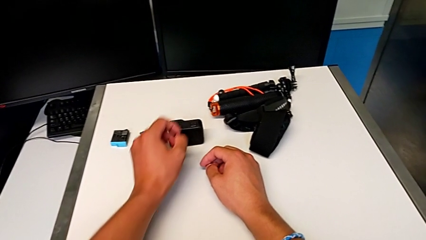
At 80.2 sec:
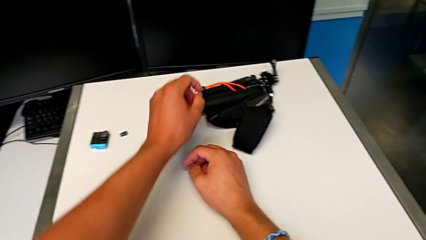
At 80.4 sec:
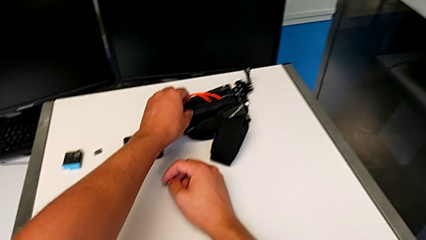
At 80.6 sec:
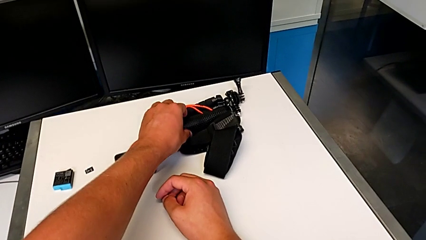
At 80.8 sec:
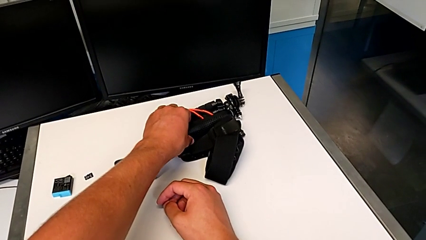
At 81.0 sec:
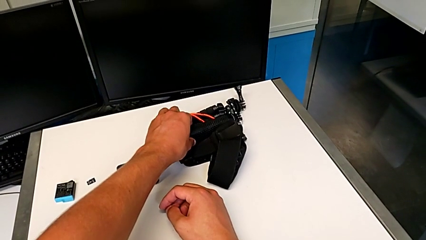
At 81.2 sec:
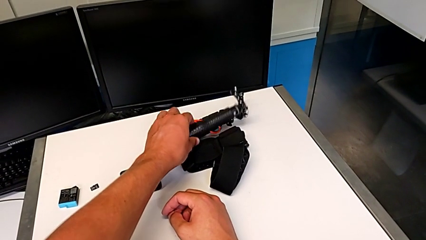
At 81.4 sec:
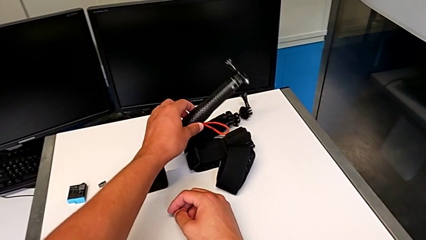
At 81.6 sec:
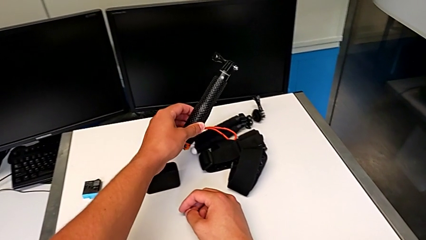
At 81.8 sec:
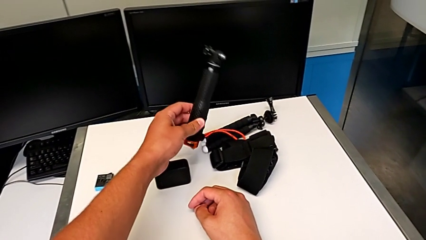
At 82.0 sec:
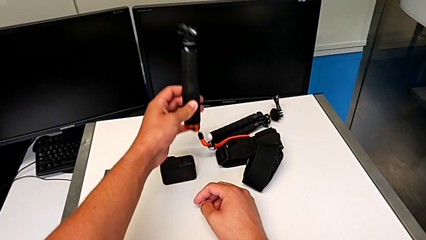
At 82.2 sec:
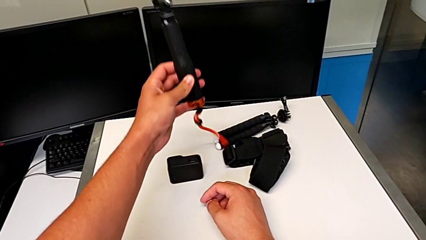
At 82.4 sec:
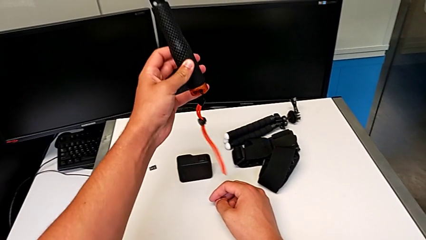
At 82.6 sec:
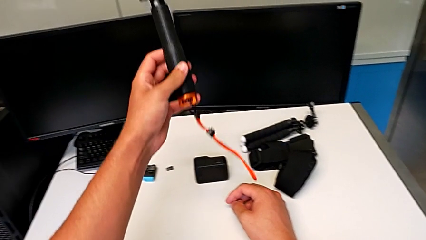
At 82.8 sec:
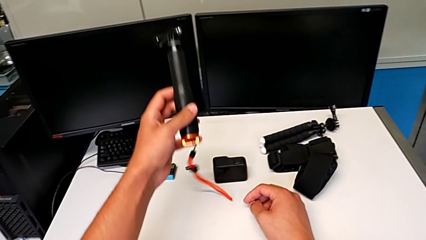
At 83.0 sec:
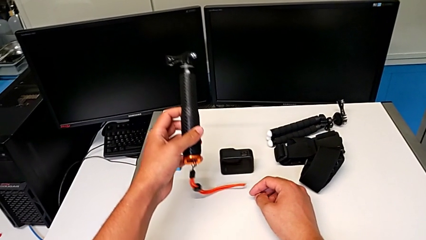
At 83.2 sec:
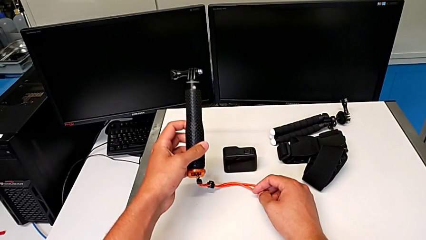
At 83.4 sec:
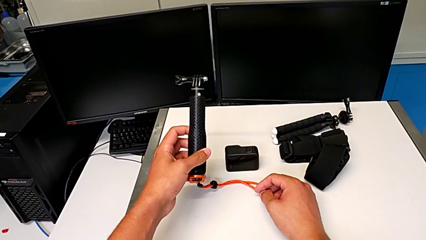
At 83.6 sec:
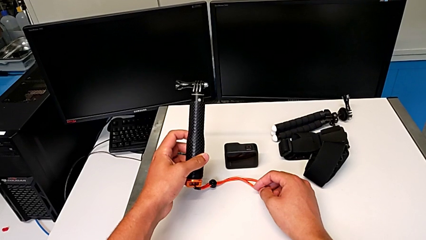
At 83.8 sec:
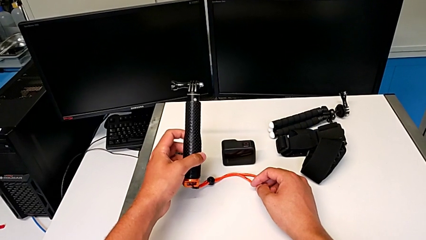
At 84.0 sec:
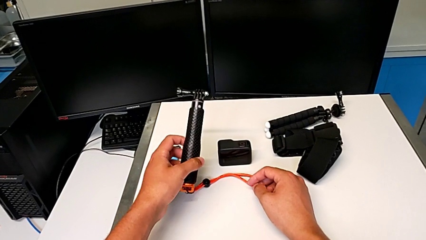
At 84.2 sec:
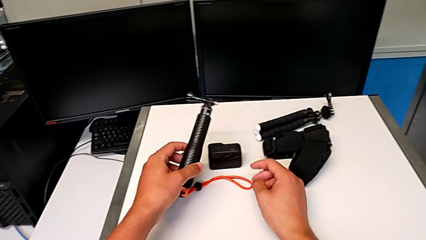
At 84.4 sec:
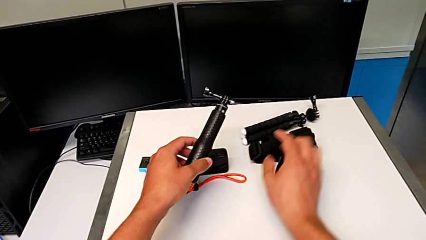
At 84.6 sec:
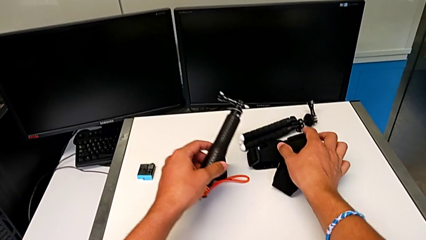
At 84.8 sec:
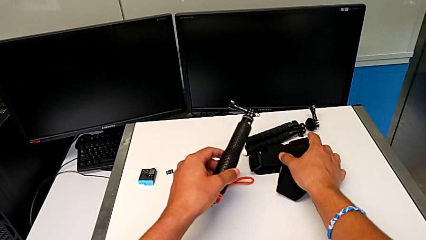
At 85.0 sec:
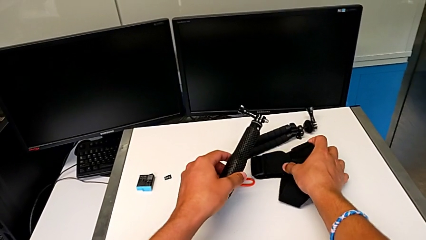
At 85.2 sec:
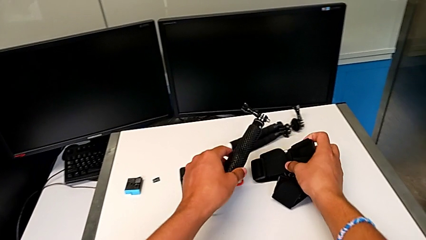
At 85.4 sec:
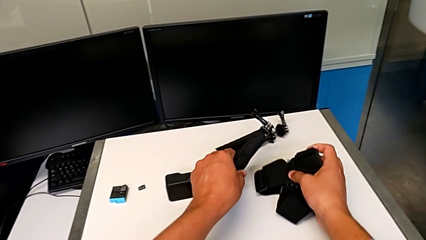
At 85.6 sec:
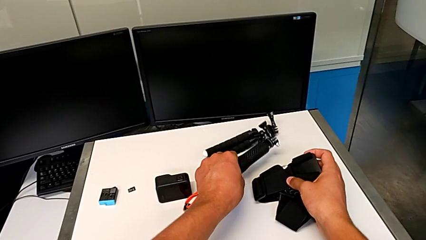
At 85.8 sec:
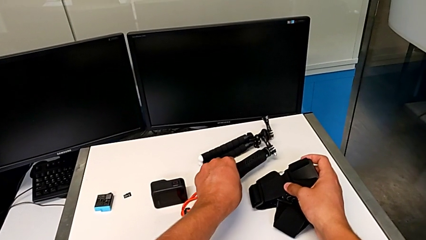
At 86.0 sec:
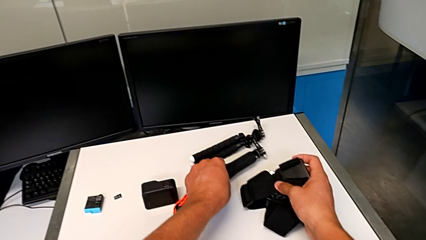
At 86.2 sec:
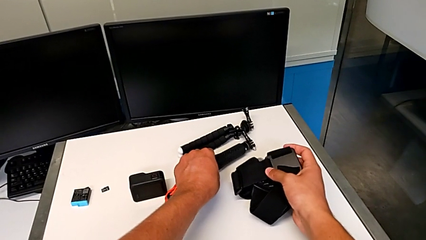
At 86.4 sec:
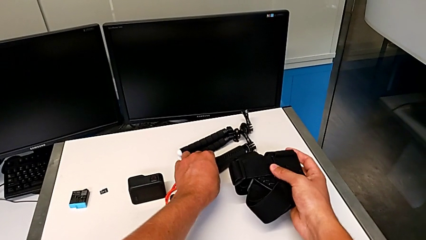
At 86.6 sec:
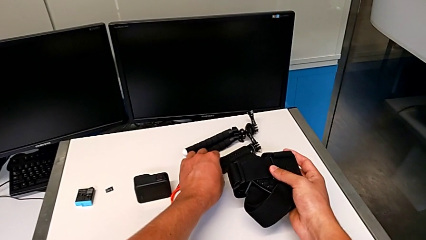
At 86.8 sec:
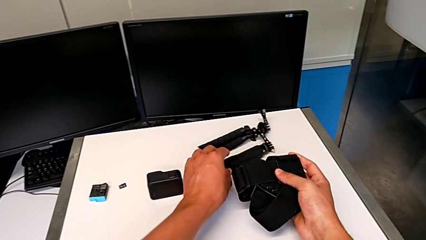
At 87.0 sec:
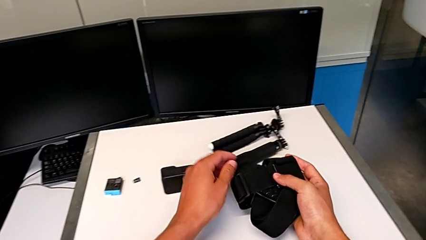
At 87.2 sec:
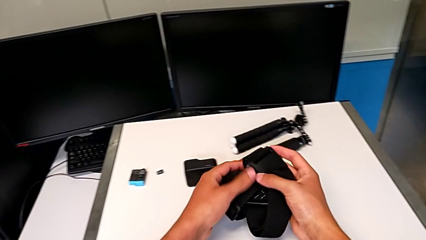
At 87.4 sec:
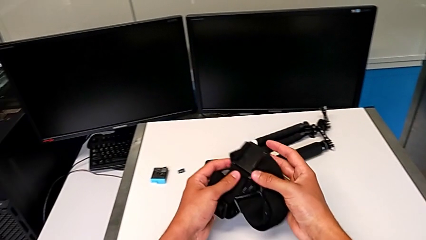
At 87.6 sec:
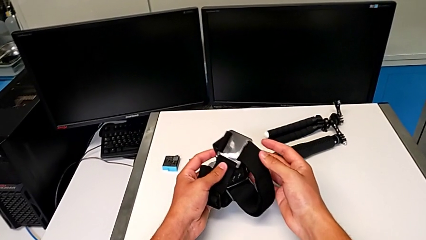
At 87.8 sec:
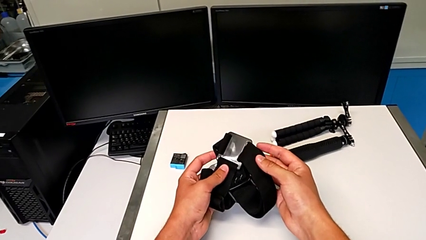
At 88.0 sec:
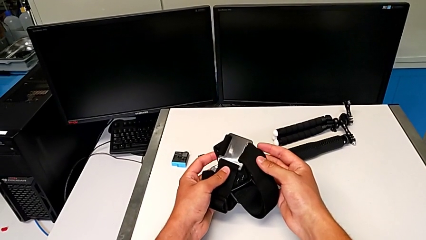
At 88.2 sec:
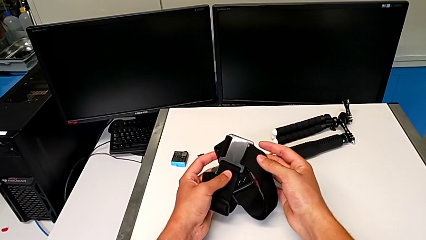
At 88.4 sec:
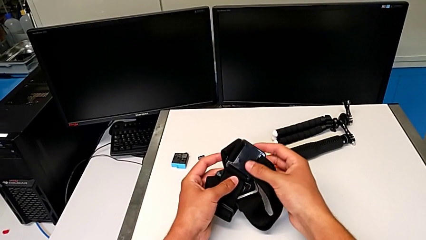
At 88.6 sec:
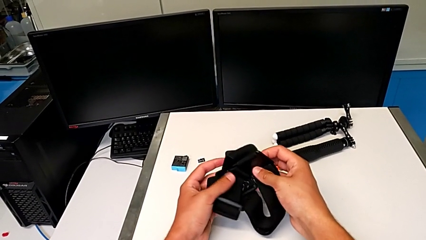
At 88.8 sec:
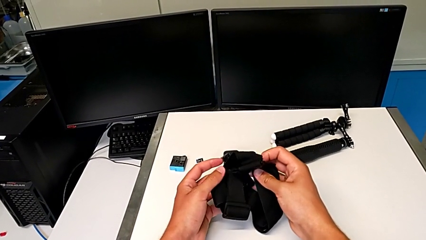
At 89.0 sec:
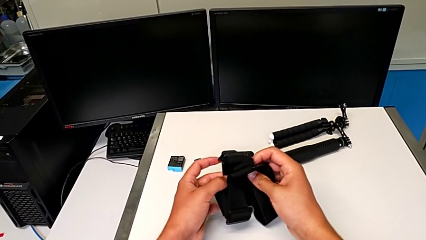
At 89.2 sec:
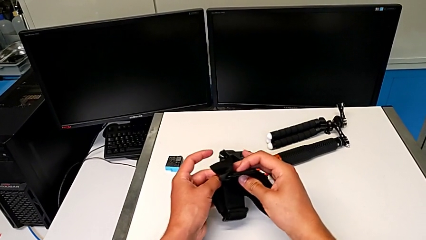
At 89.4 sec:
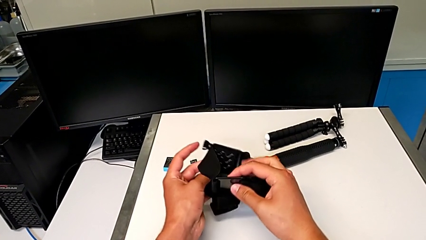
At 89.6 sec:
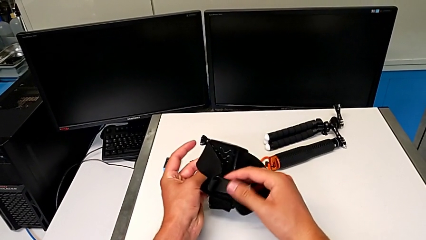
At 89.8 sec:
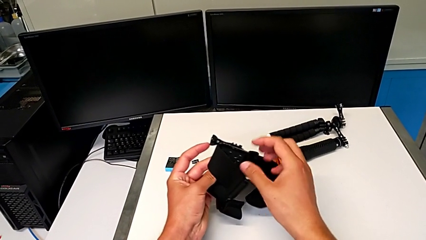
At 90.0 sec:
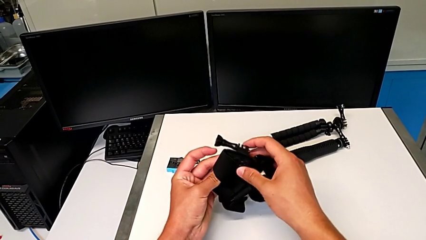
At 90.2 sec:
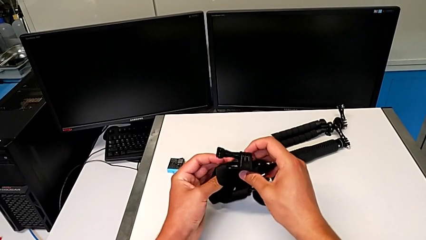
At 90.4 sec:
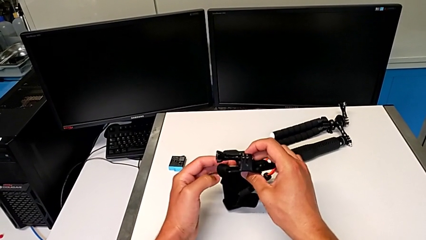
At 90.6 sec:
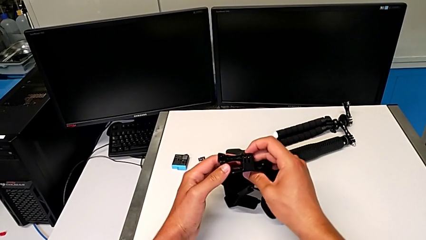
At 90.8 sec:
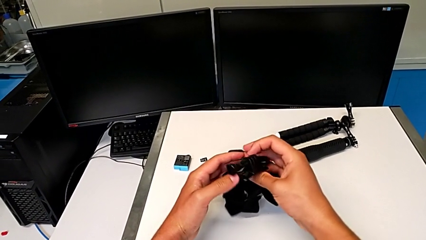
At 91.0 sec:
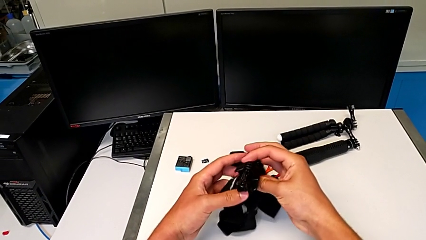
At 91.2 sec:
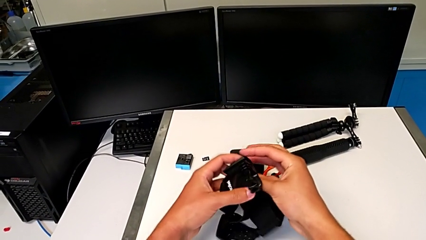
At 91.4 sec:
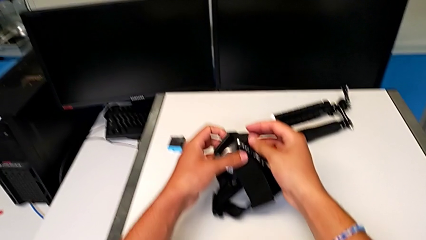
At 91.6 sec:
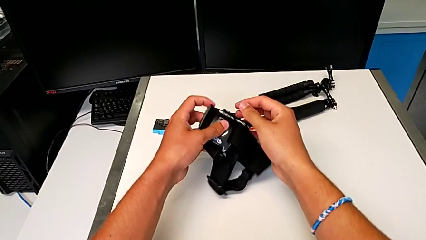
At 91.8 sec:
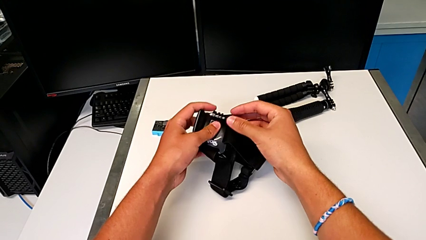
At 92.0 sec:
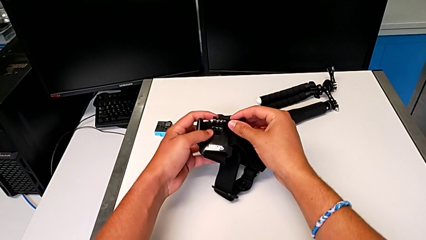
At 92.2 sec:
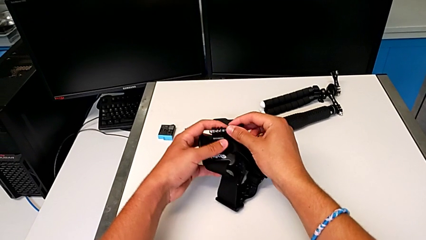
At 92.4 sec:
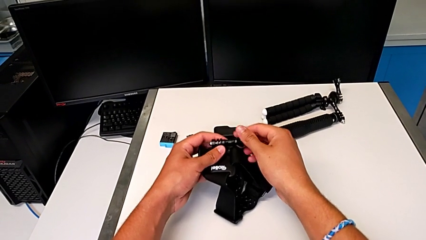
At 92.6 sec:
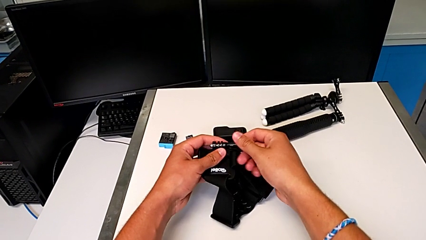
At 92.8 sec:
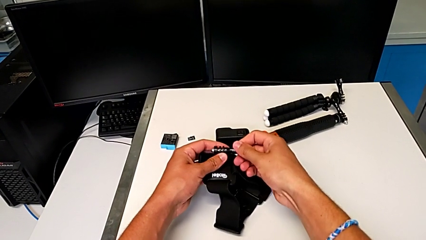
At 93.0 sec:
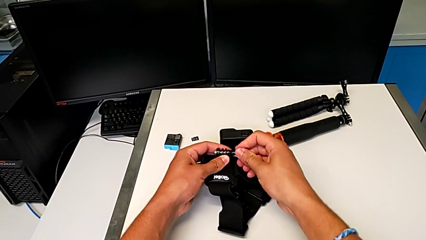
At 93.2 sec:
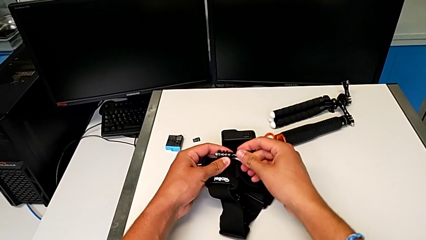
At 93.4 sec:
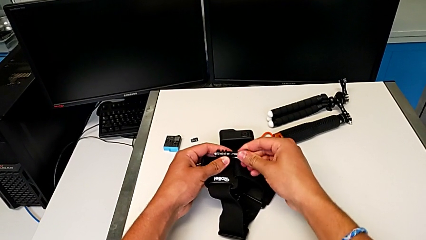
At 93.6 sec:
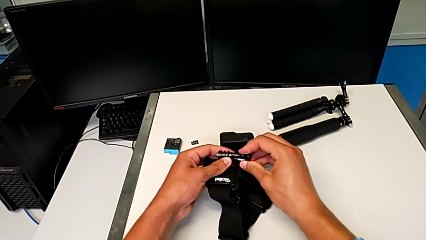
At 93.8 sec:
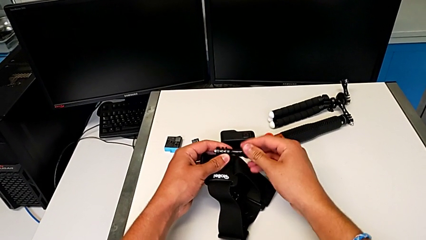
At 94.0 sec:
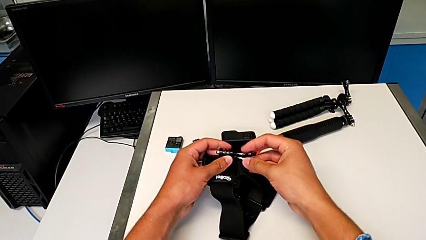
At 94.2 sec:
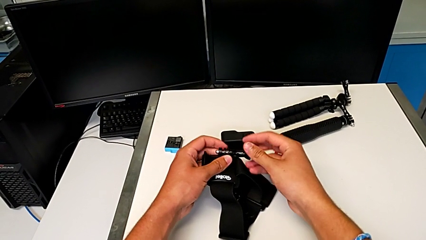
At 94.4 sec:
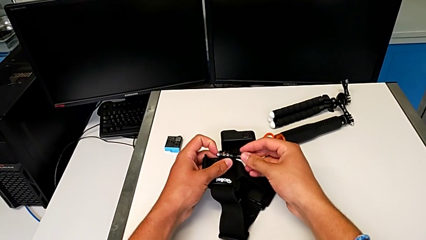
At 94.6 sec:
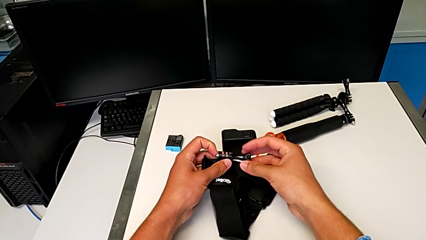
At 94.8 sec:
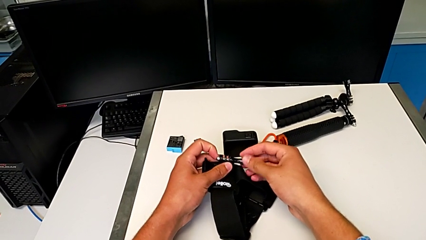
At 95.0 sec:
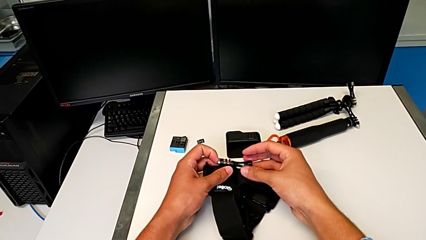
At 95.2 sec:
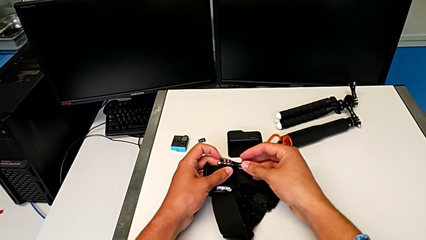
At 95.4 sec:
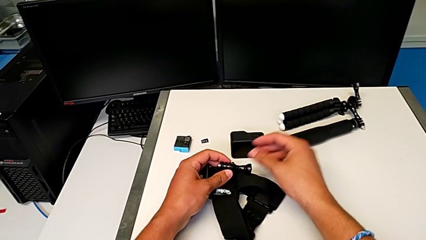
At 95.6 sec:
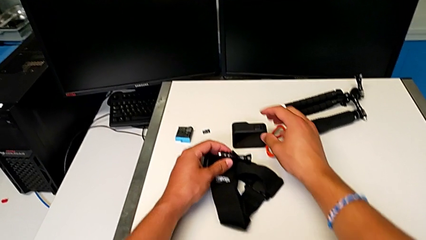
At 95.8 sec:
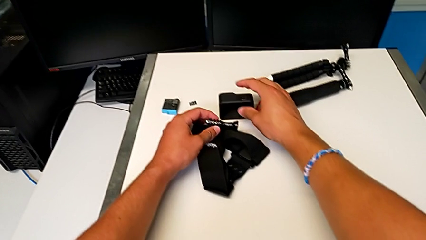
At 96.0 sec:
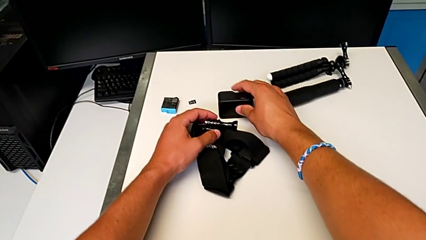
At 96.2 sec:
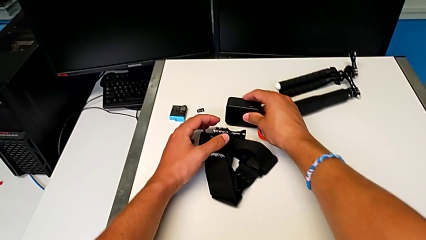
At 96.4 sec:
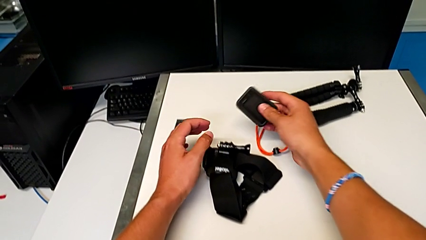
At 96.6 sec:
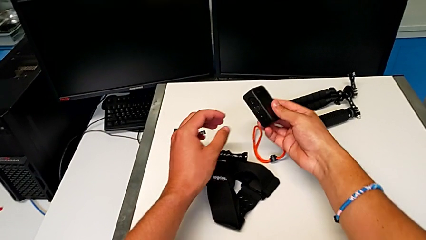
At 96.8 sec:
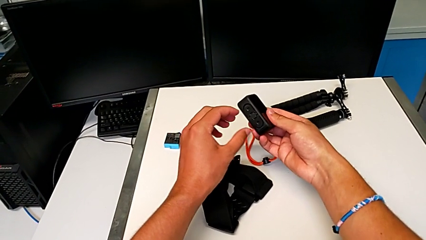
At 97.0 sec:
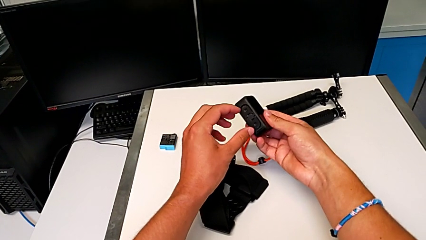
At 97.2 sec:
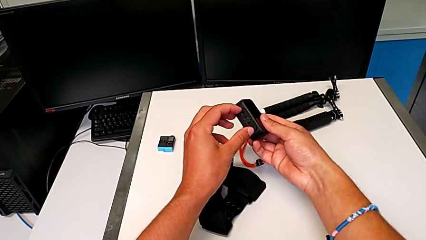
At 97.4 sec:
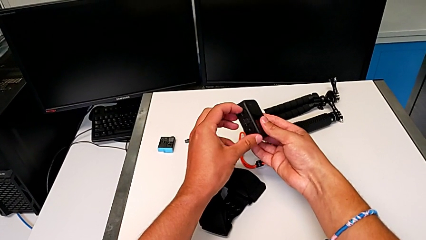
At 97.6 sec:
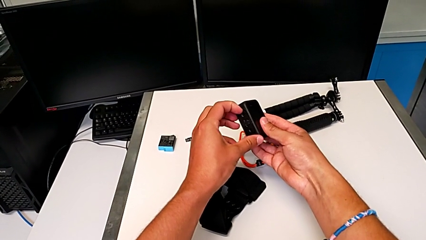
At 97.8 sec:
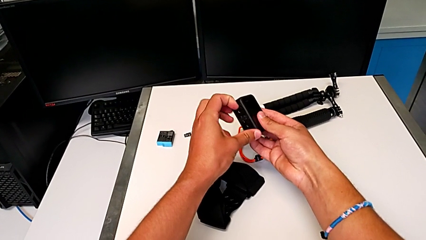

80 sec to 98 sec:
The camera wearer is attaching the GoPro to the strap. They grab the handheld grip, grab the strap, withdraw the handheld grip, inspect the strap, grab the screw and grab the GoPro.
